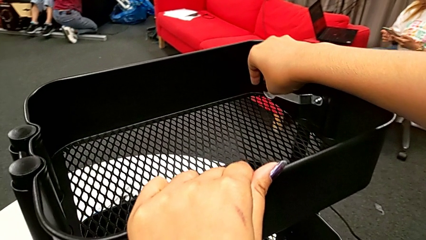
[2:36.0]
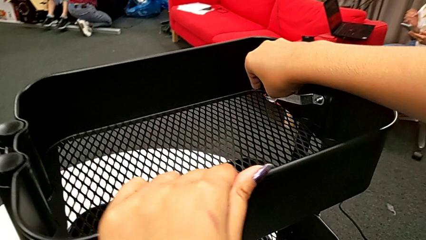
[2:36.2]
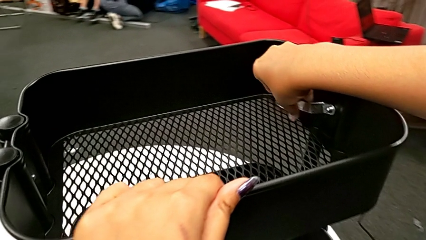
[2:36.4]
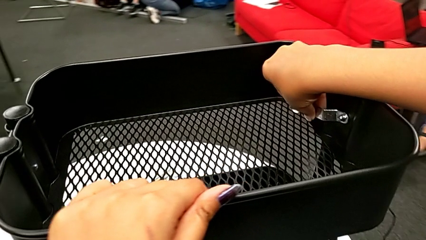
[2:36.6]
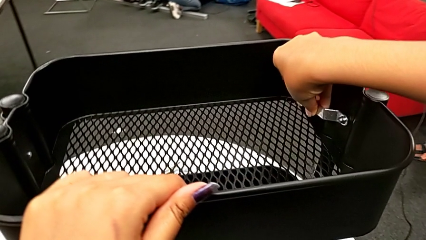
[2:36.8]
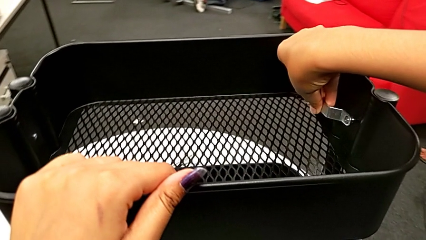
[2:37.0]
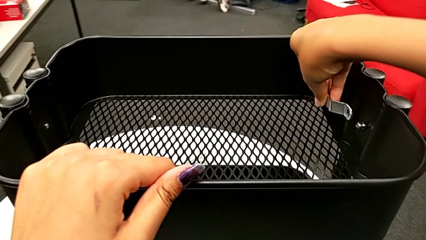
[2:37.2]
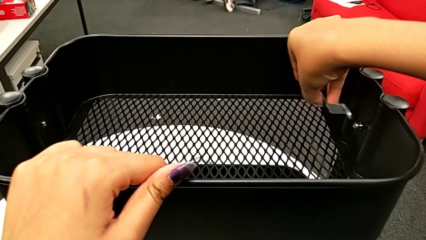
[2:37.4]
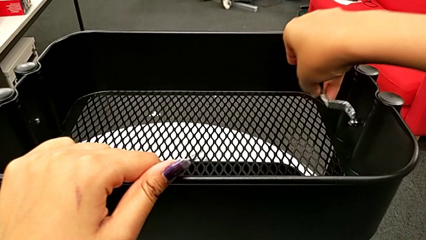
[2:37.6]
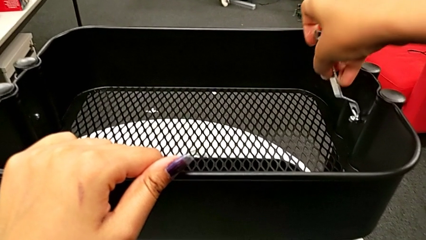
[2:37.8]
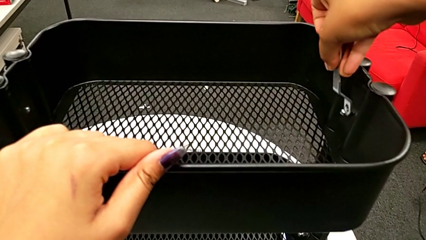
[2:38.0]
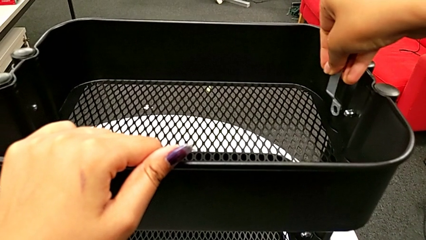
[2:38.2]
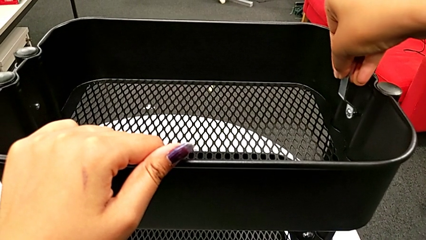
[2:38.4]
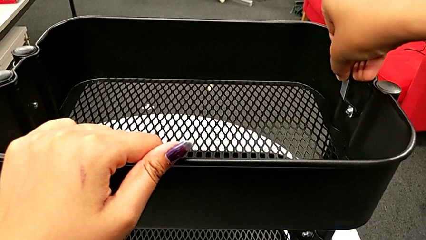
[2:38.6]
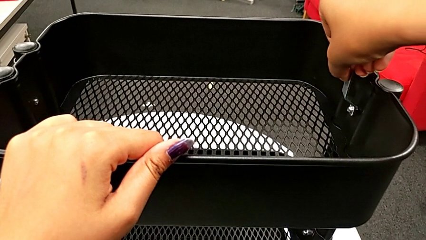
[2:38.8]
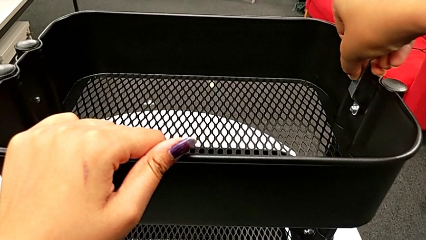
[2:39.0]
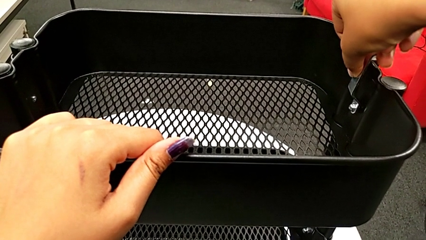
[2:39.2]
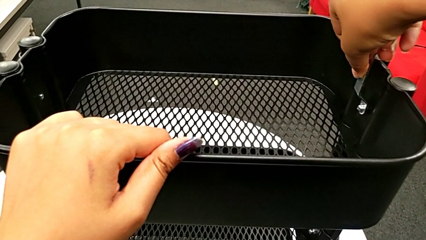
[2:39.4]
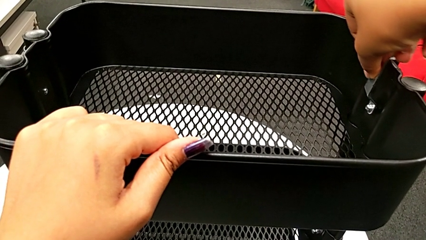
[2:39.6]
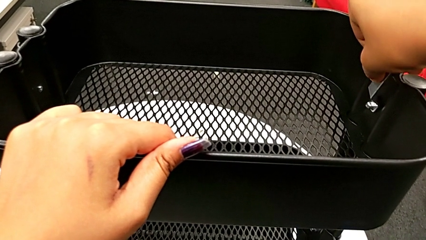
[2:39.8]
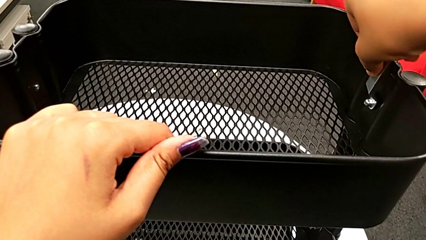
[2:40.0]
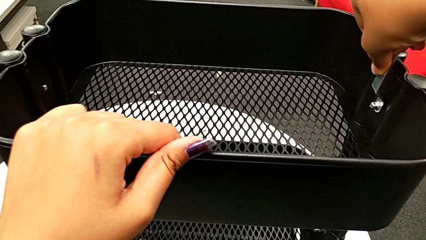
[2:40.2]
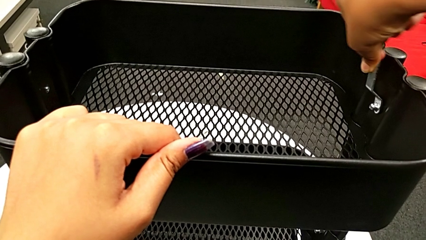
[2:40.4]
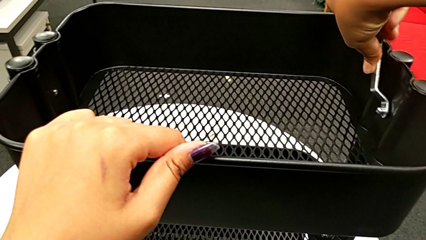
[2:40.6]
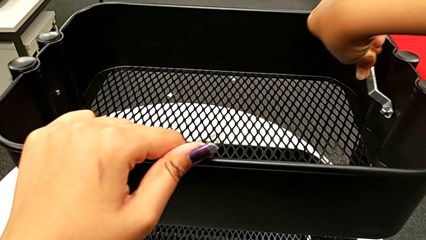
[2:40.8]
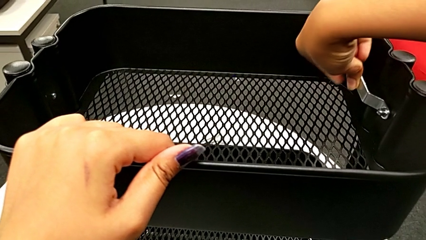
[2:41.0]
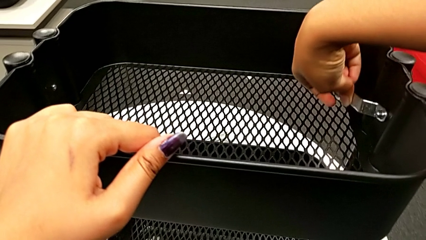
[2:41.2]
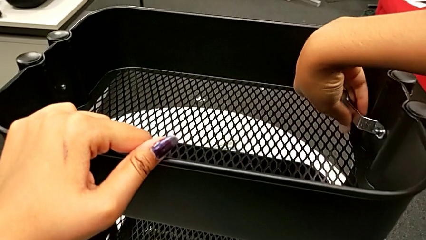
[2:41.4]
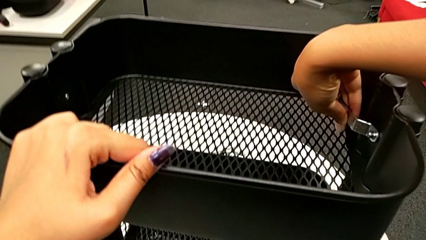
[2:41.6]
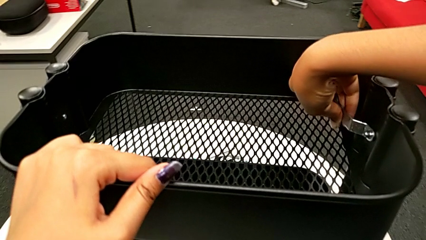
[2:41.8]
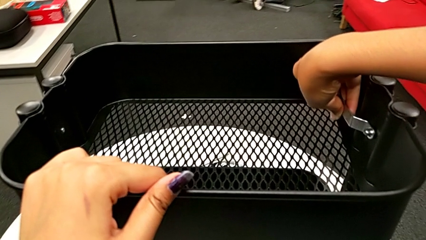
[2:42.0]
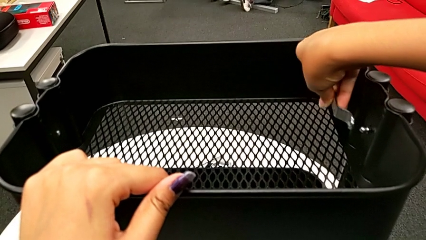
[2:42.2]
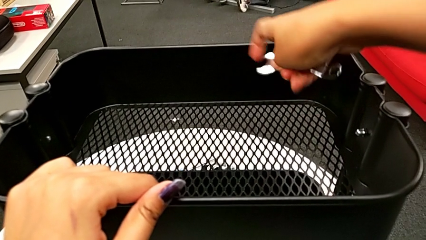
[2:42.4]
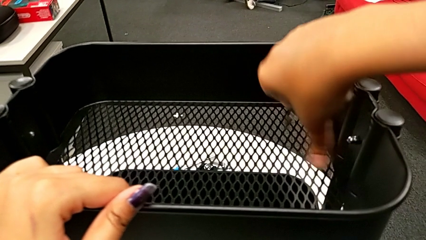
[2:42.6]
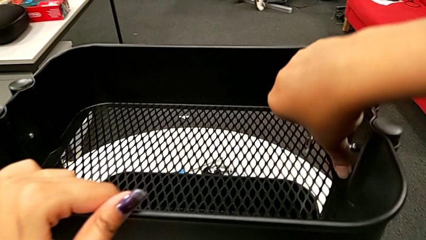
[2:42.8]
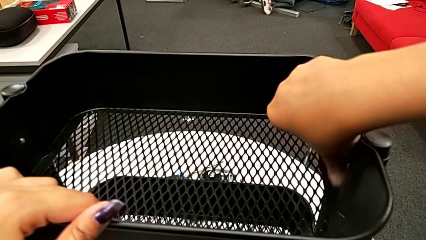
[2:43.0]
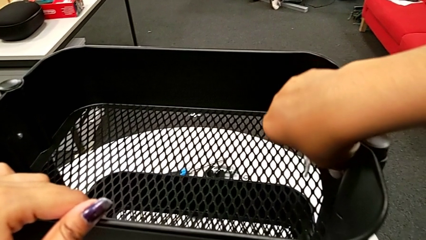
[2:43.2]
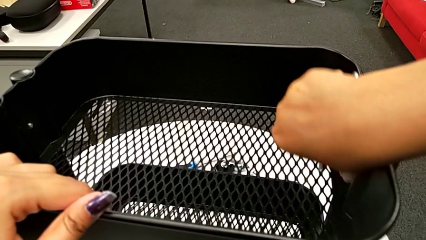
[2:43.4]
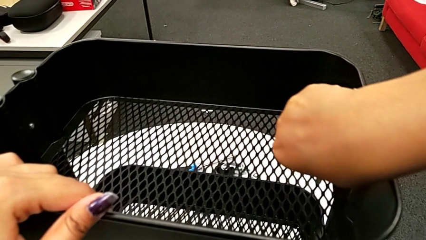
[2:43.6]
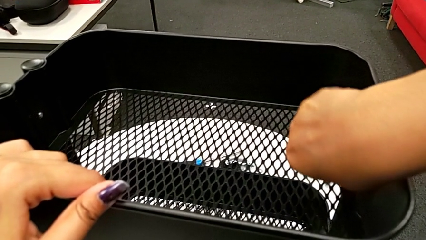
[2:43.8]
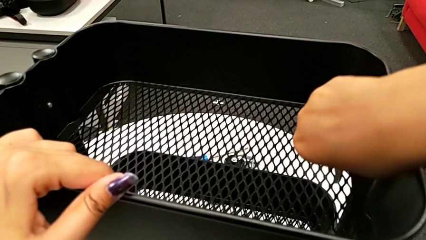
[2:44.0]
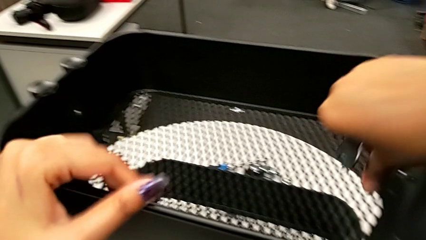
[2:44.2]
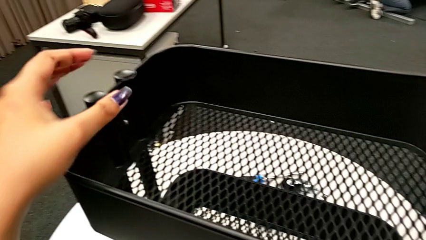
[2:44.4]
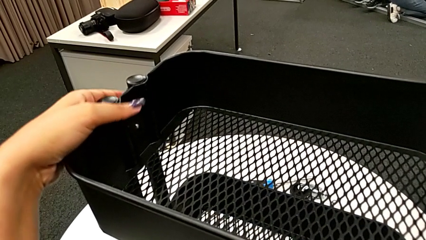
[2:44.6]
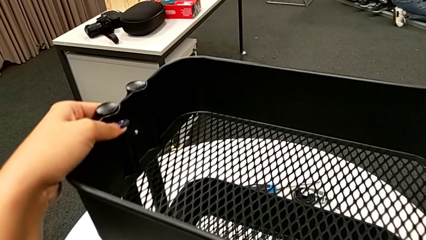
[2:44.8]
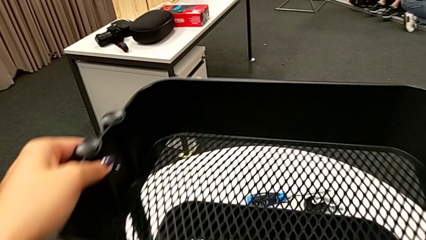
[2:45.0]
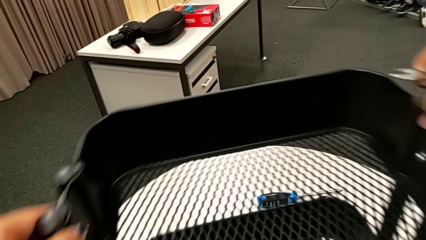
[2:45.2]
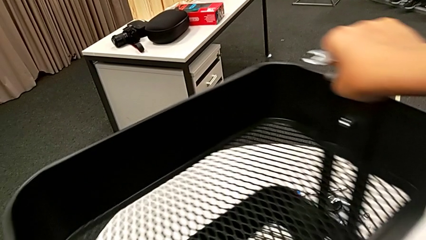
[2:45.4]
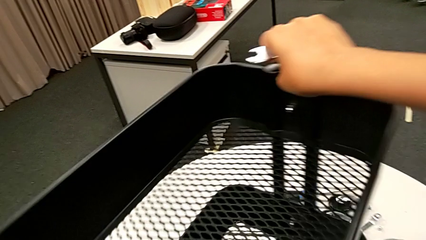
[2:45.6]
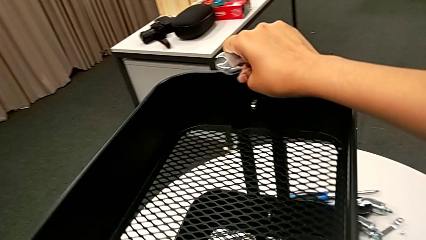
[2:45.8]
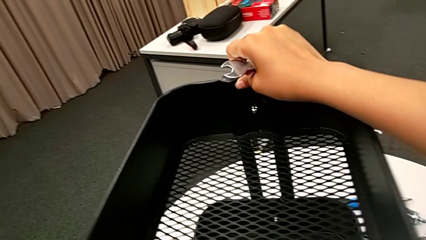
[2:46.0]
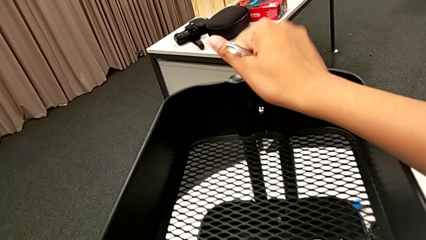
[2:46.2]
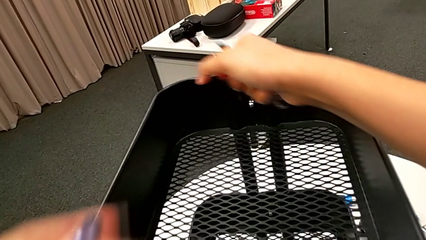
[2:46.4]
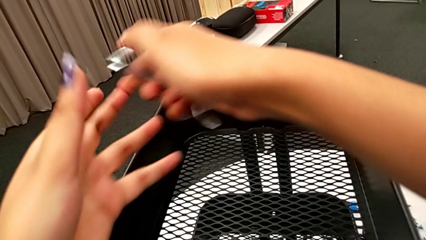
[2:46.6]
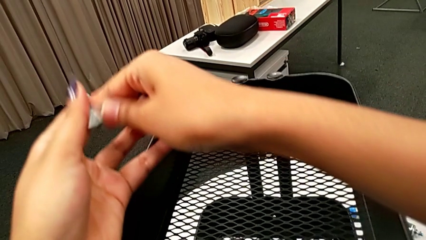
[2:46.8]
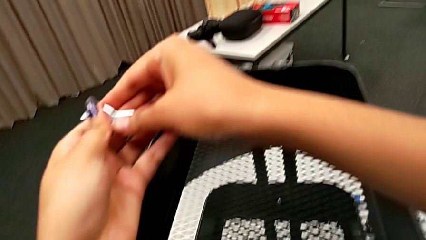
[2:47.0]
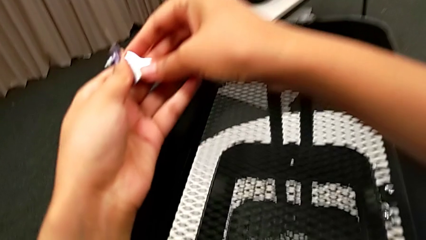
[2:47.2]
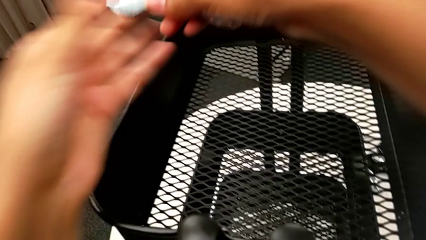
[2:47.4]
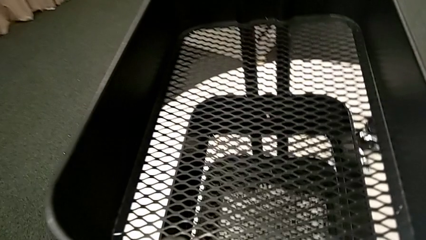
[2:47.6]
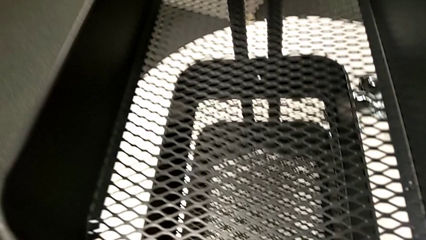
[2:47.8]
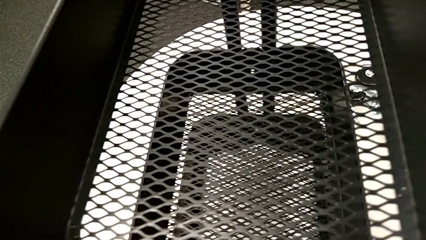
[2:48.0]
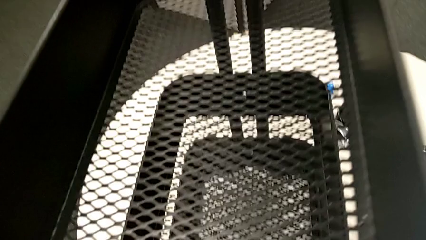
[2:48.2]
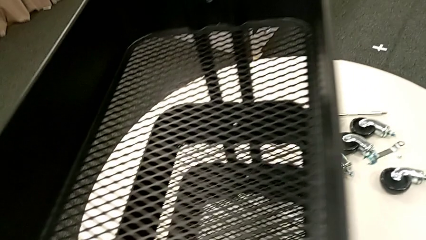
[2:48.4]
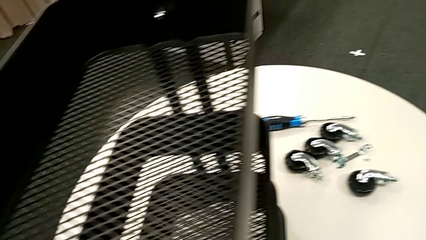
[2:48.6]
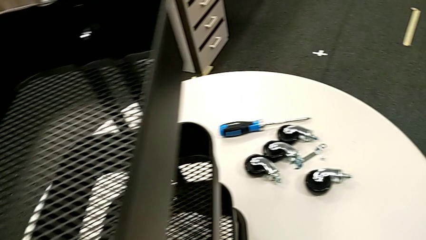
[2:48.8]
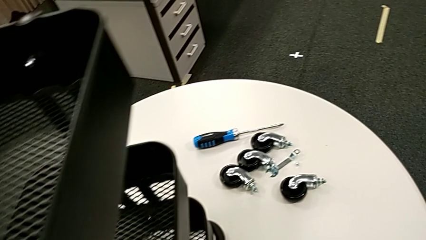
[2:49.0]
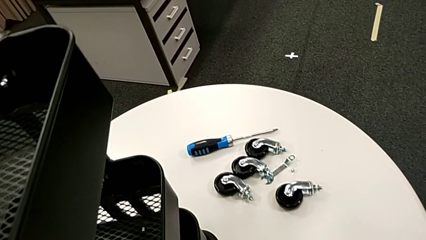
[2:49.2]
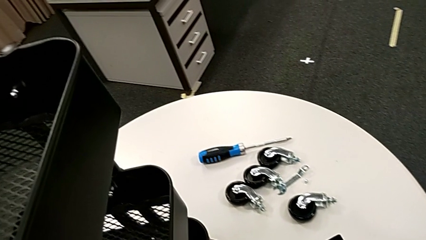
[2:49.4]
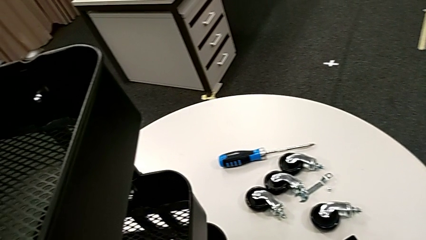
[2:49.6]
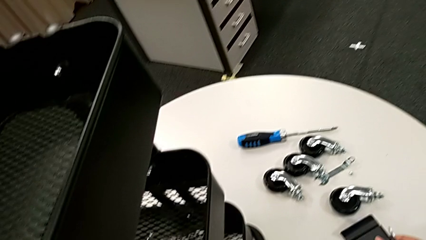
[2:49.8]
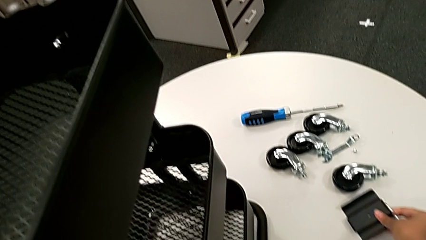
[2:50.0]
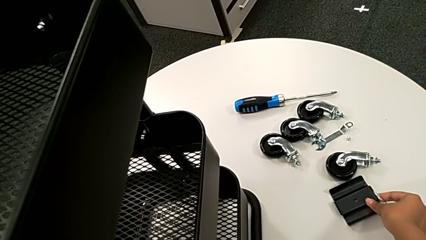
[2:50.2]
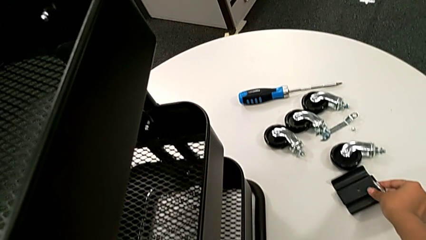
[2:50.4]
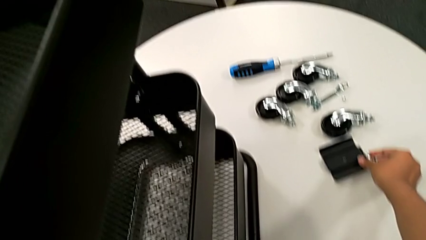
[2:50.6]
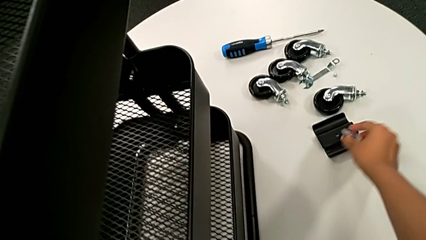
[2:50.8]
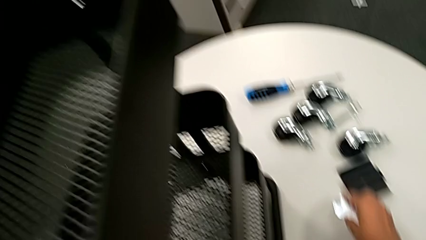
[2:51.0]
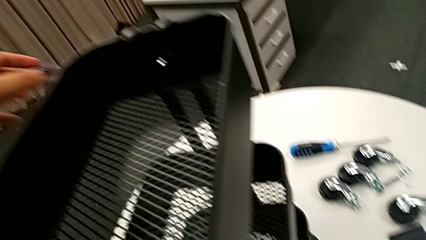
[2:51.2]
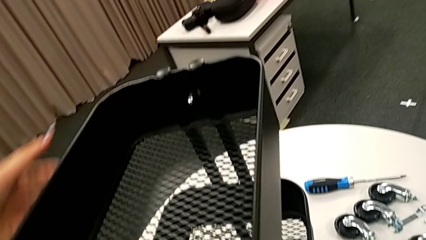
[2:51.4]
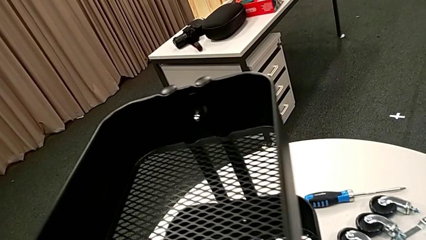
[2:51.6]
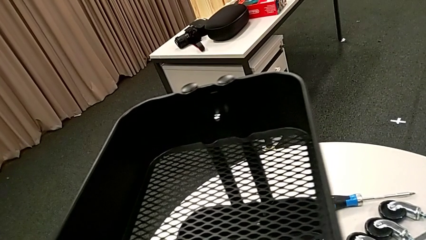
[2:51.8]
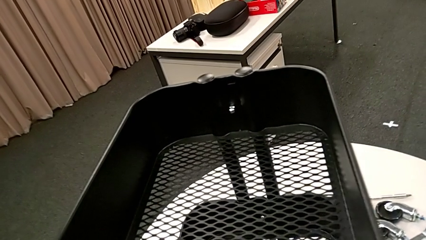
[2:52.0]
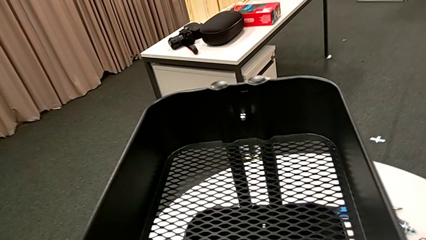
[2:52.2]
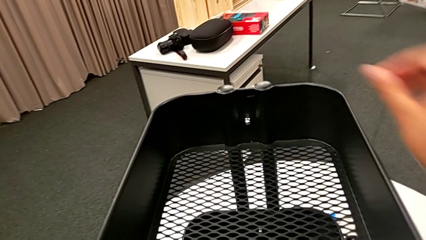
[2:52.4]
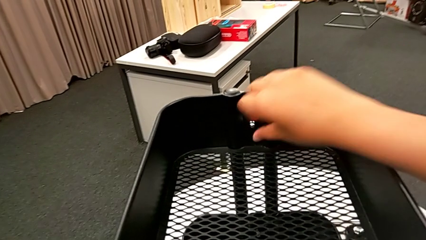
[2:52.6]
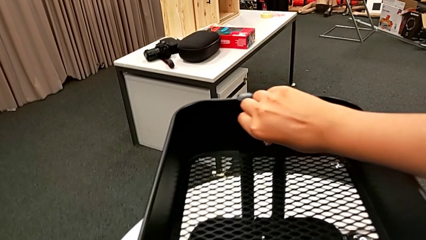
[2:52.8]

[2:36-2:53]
The camera wearer is unscrewing the second bolt from the bracket's screw. They keep unscrewing the second hexagon cap nut, hold it, rotate the black utility cart, hold the flat hexagonal wrench, grab the black bracket, place the first bracket and begin to disassemble the first hexagon cap nut.
